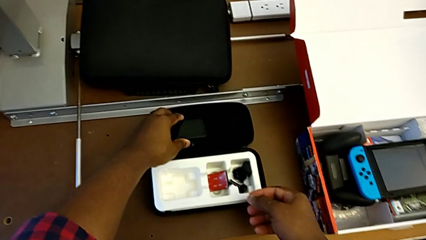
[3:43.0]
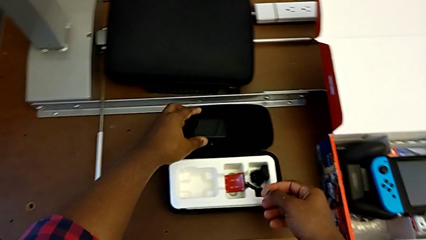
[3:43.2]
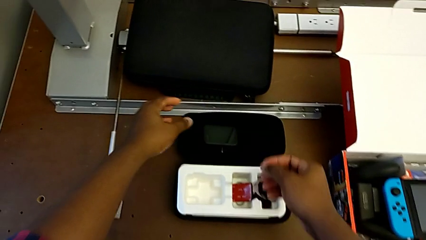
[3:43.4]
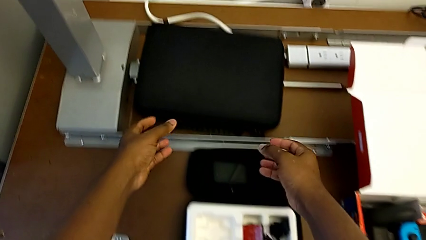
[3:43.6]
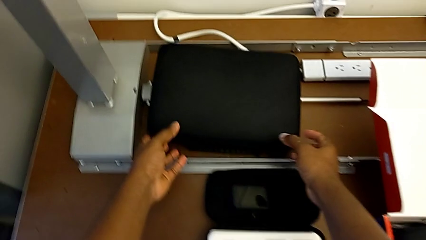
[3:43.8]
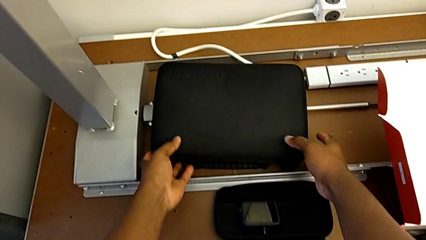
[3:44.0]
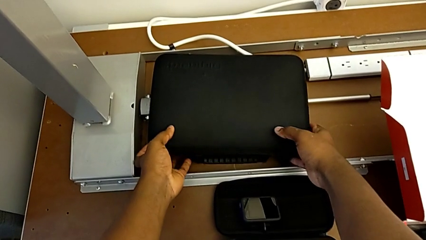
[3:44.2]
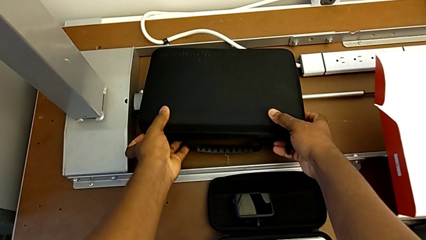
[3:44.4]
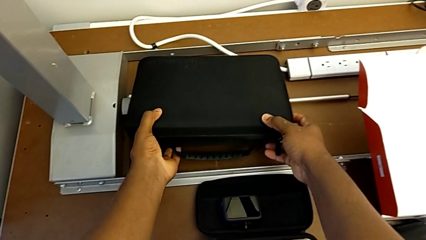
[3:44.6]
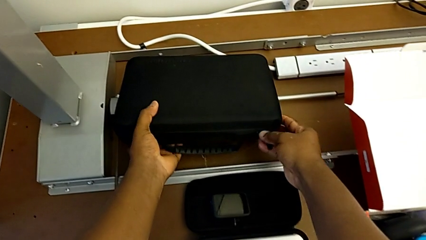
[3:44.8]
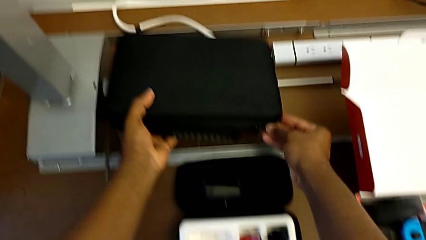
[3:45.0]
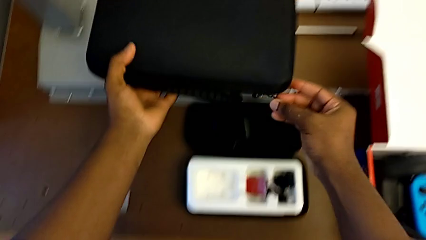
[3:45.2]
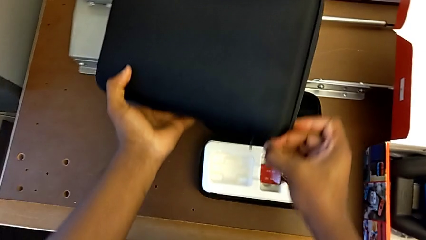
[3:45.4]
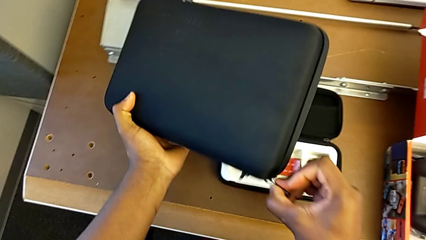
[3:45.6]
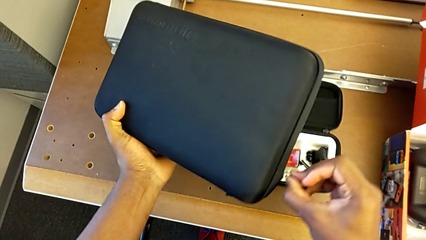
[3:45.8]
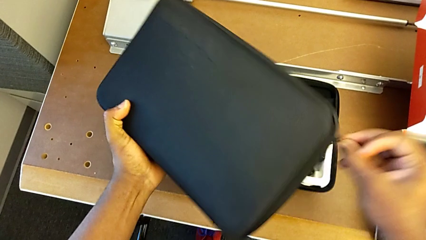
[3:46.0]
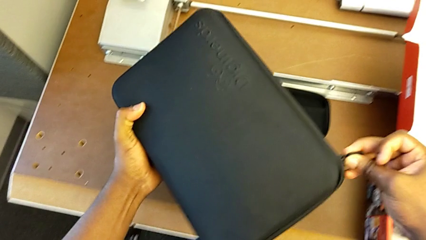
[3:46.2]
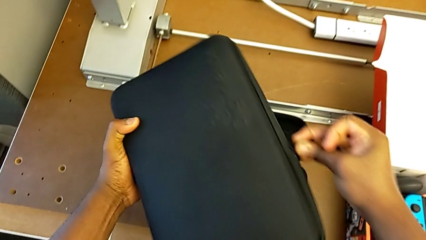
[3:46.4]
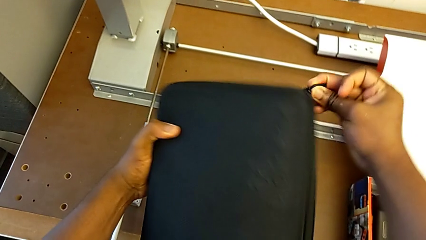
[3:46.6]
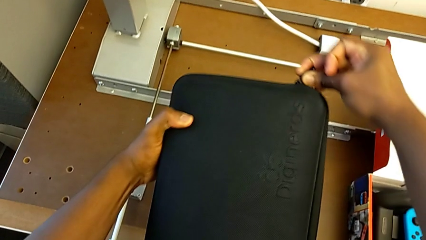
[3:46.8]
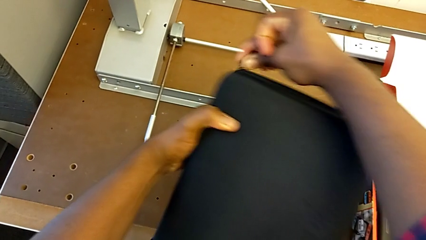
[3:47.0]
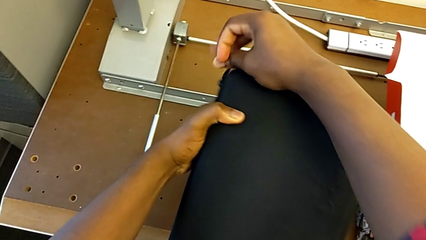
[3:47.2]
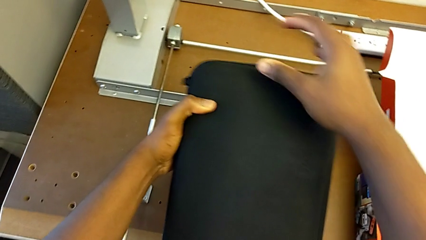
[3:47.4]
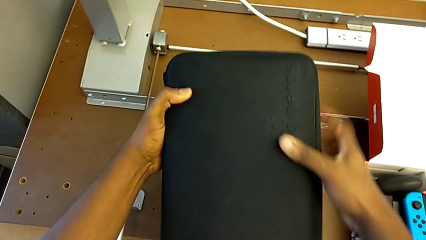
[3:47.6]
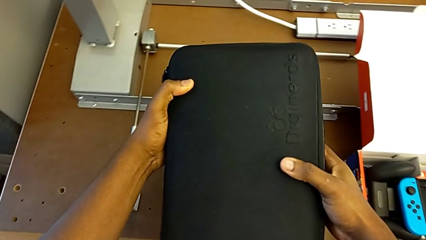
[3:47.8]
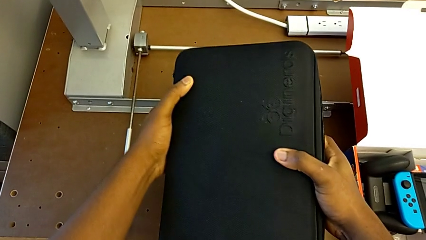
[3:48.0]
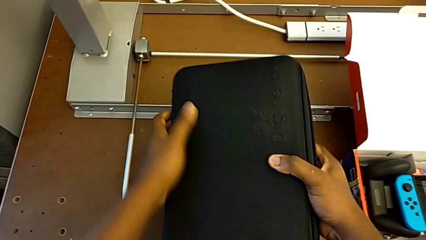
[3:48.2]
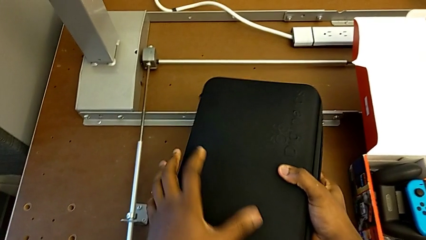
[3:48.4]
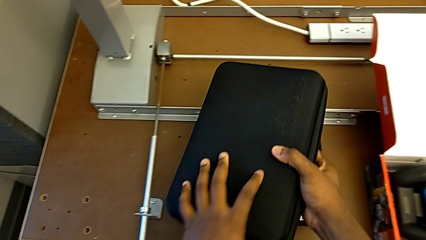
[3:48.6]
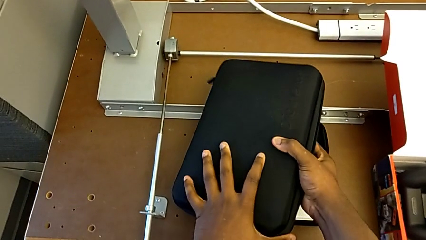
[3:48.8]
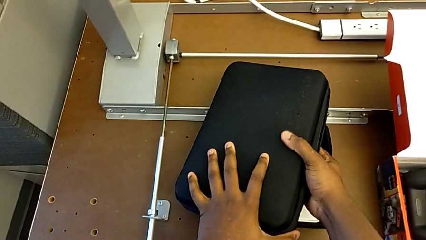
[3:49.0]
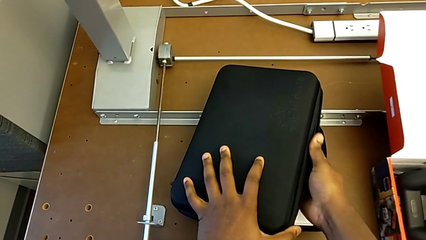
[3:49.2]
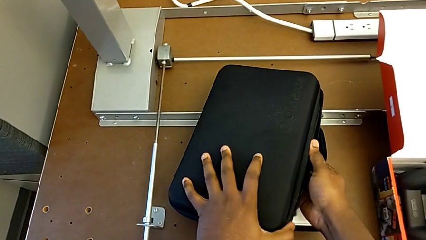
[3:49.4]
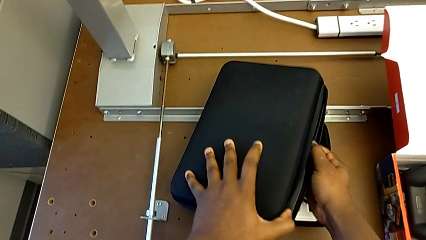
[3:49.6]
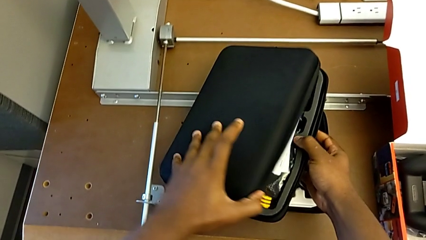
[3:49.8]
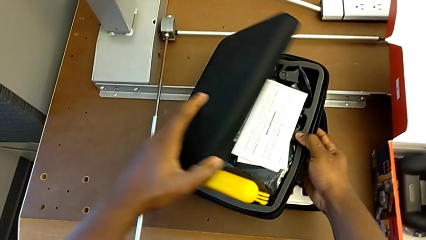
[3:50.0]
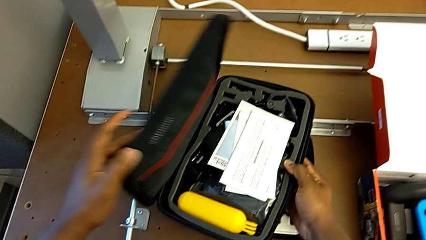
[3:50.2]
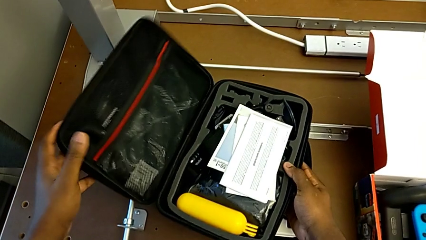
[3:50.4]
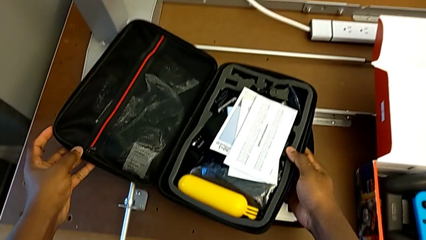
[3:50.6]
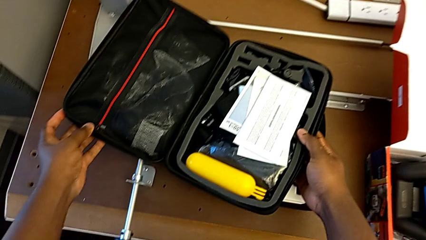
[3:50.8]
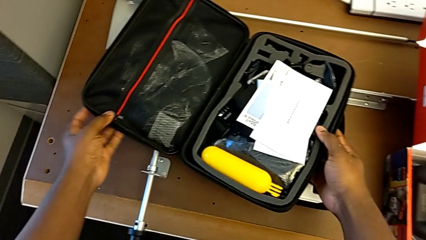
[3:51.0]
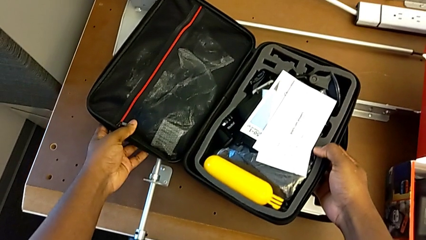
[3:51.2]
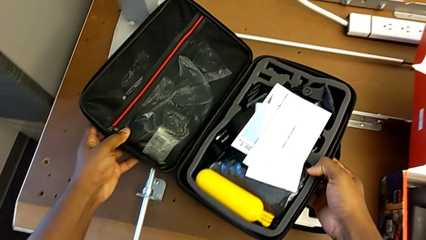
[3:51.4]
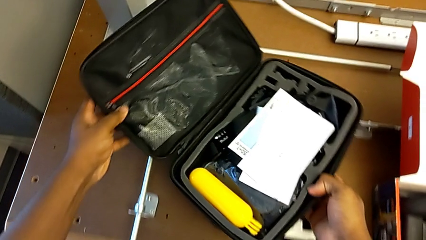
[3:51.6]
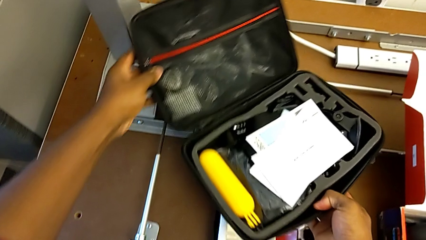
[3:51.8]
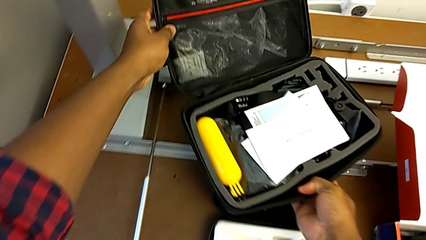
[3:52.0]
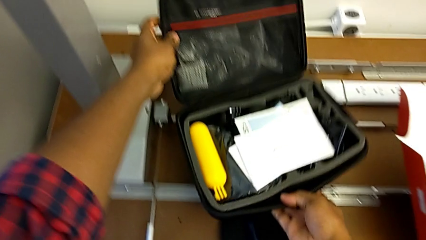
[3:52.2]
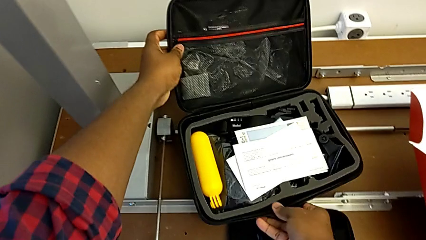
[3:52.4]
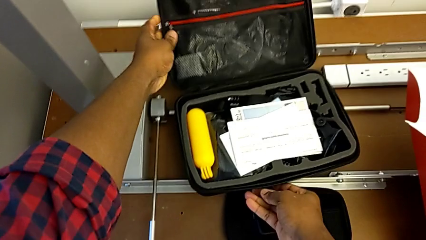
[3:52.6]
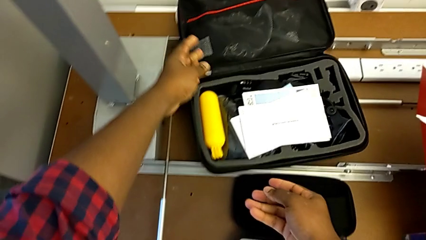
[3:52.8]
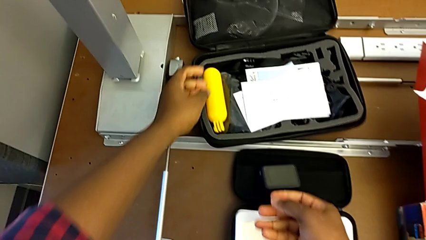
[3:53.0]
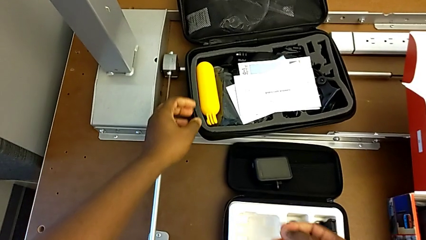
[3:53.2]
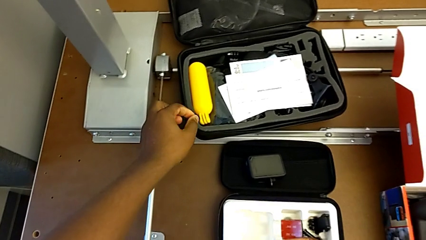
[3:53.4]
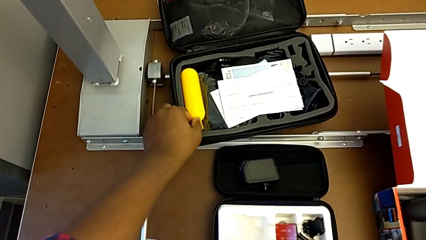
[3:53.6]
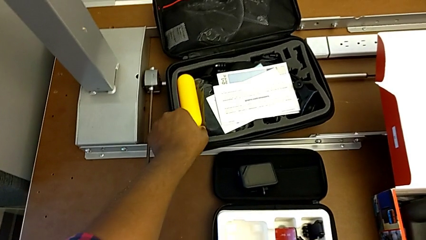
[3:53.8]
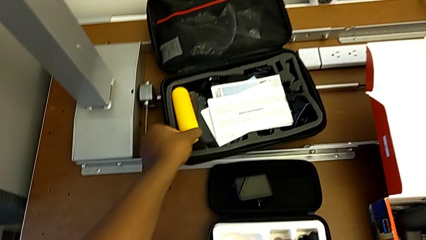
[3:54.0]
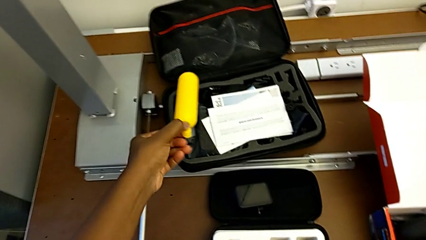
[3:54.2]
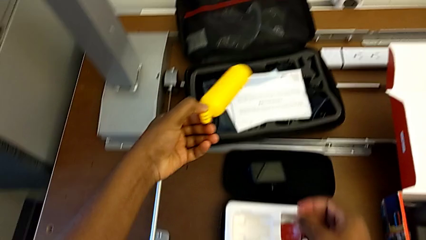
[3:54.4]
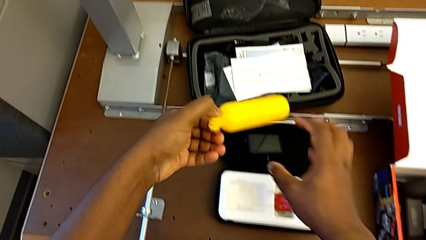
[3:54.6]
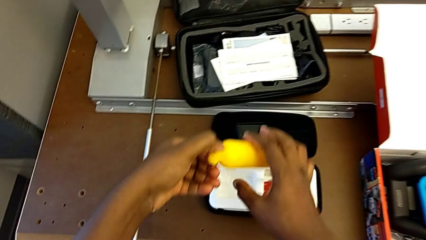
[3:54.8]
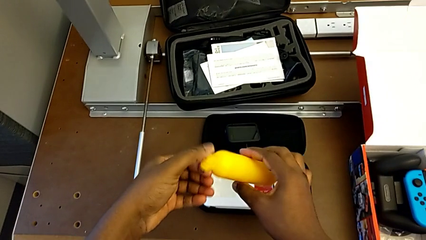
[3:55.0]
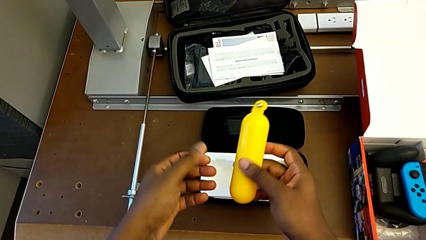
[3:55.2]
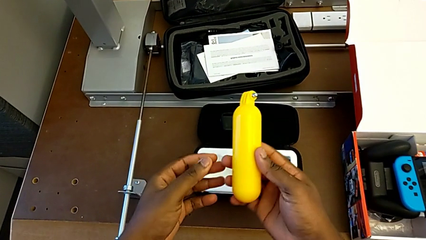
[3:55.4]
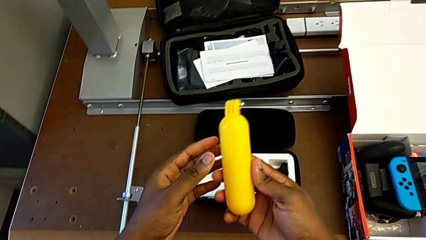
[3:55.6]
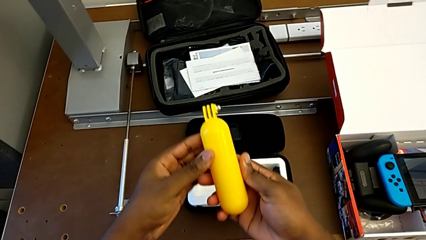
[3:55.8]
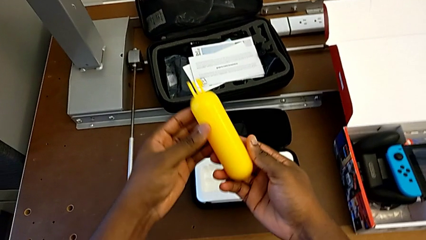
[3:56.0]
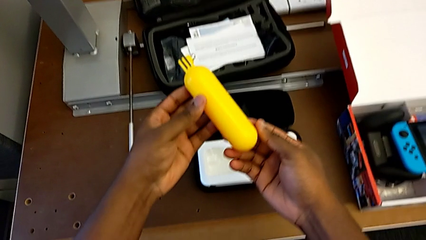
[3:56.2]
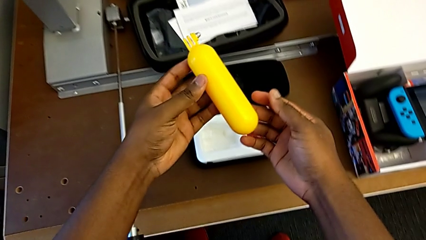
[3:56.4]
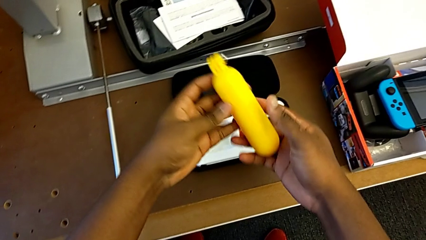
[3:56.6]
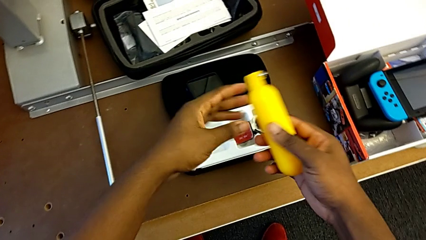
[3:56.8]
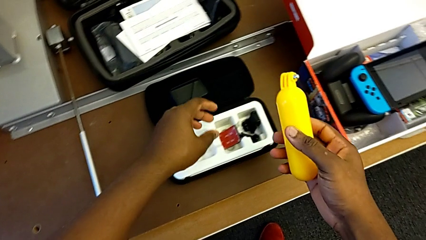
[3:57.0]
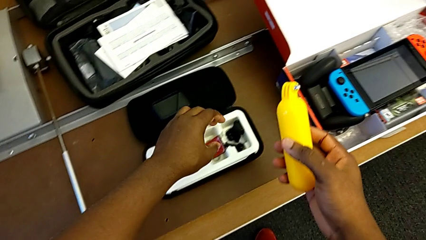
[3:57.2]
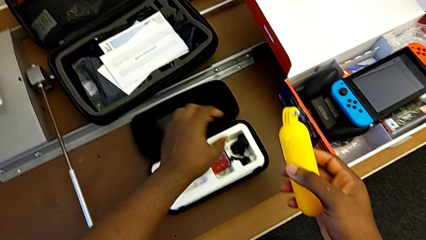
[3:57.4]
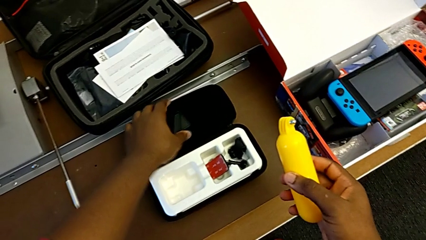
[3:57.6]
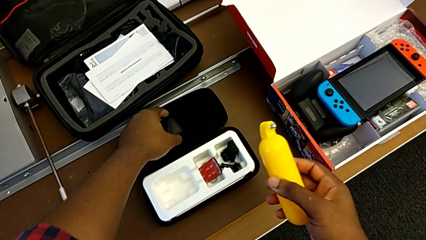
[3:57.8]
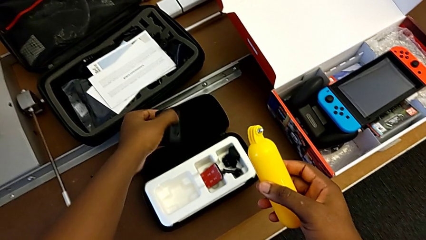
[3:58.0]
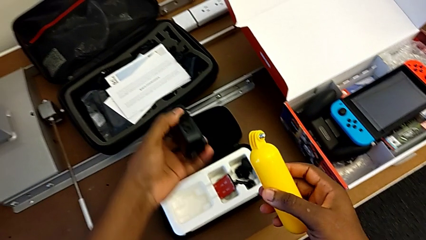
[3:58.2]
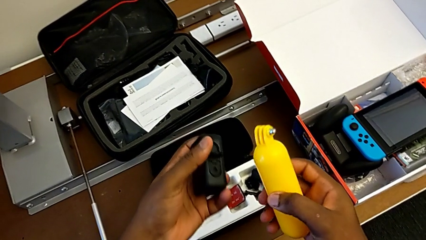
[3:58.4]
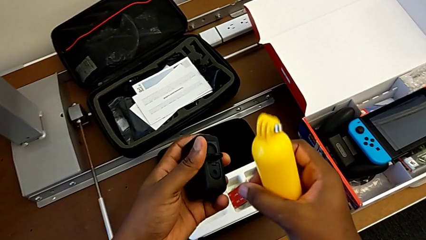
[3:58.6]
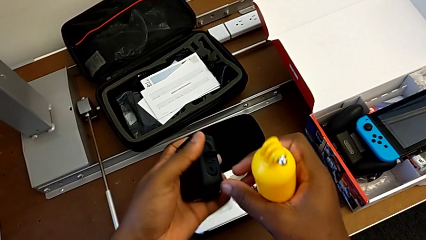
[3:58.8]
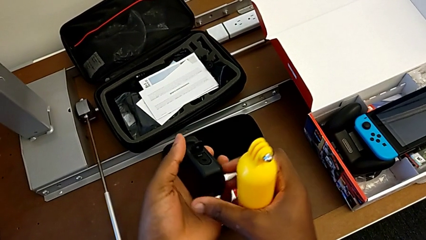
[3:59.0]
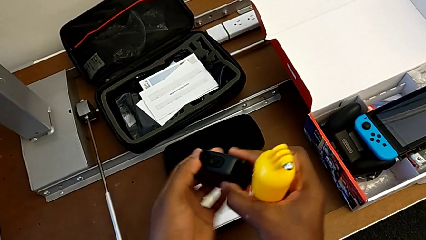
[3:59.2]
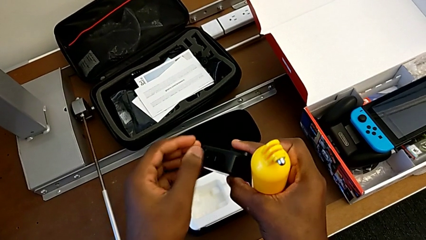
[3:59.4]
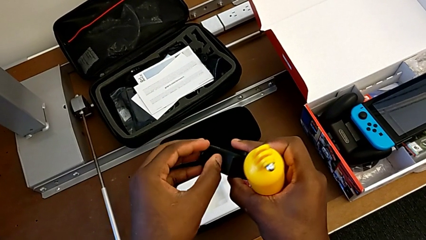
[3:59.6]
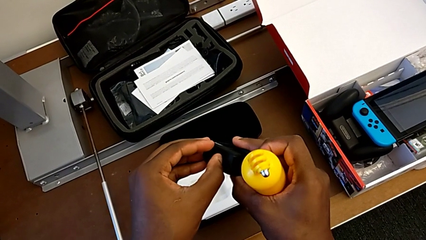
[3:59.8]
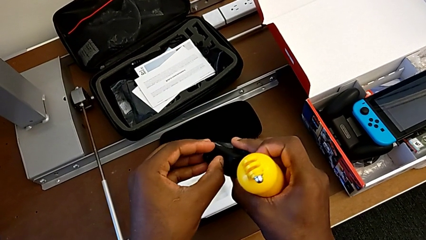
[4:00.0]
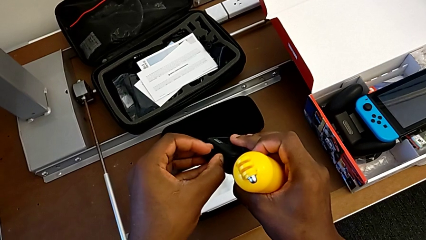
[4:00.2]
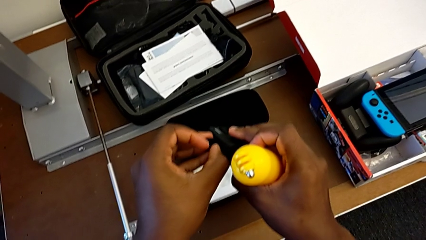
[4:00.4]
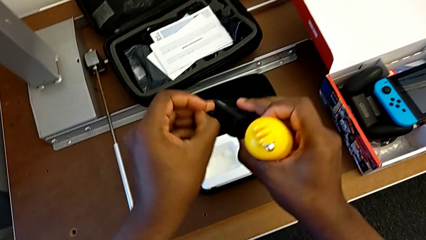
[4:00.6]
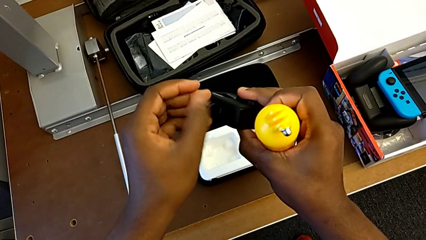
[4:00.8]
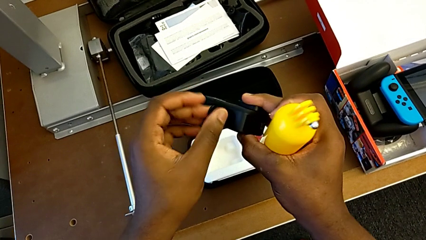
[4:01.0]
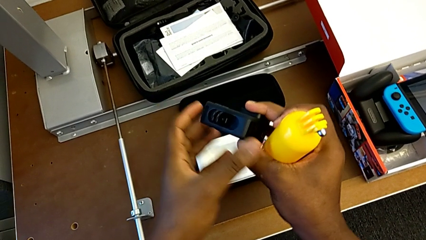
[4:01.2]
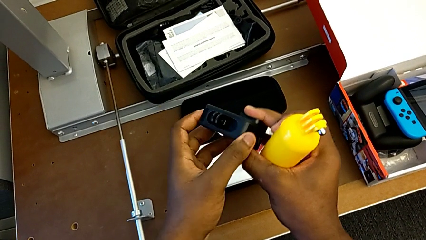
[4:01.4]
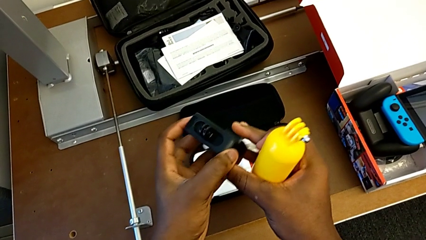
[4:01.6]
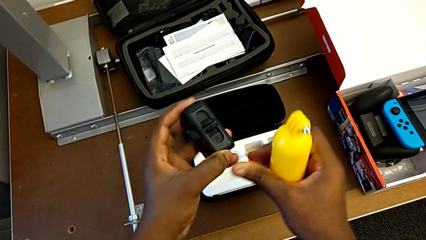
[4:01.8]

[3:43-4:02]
The camera wearer is putting the tripod on the GoPro. They hold the box, open it, hold the handheld grip and begin to open the mounting peg.
